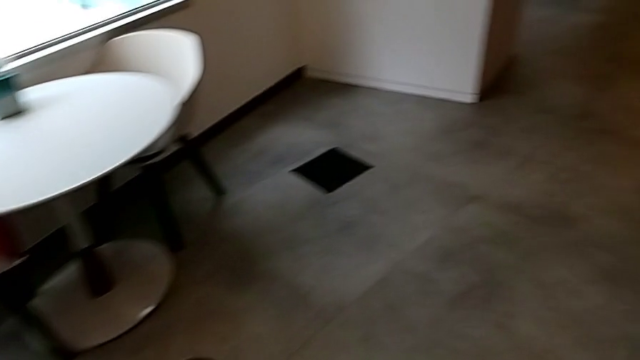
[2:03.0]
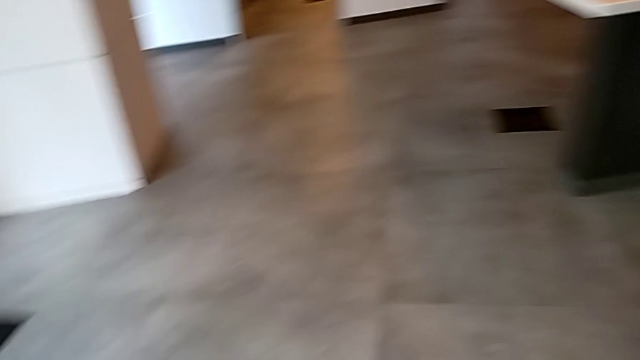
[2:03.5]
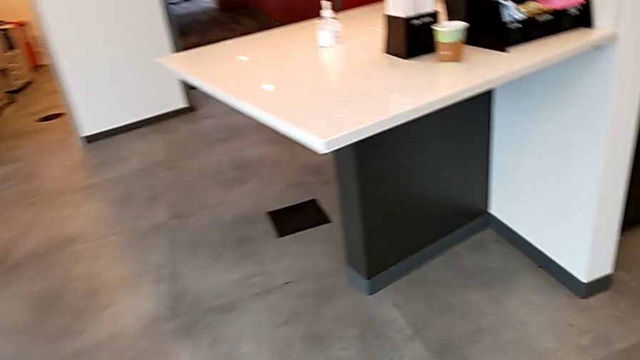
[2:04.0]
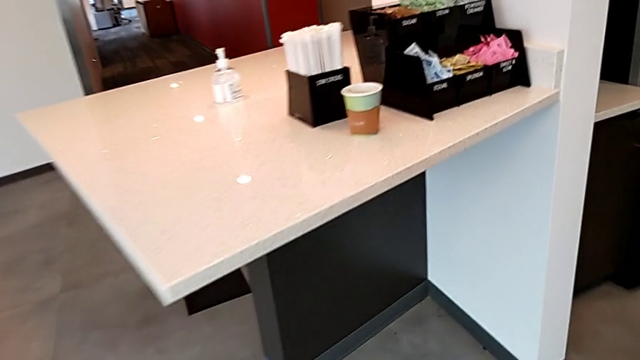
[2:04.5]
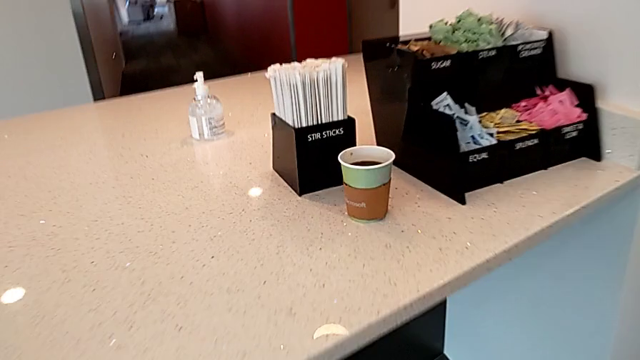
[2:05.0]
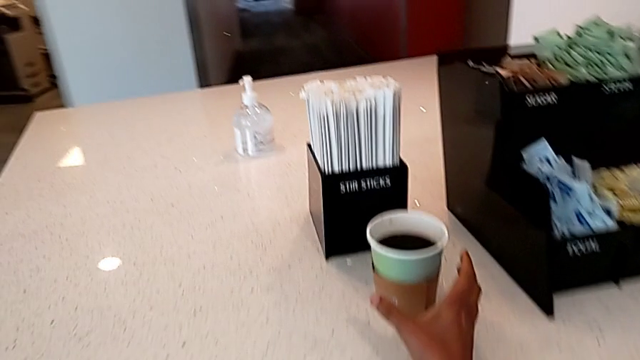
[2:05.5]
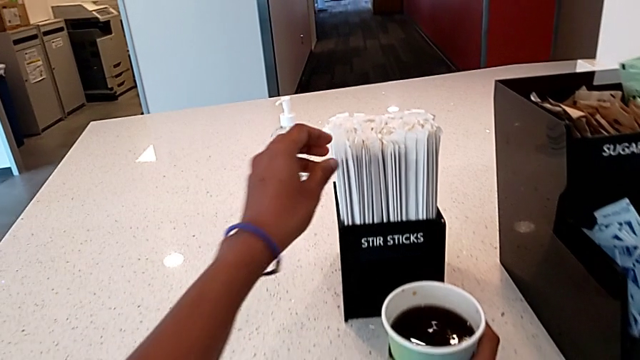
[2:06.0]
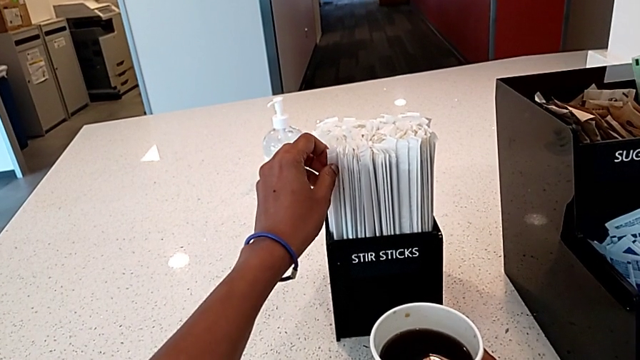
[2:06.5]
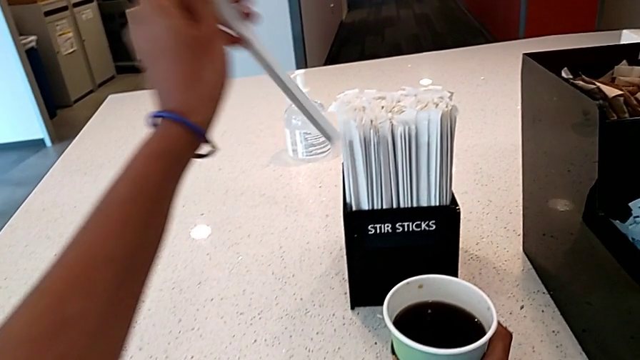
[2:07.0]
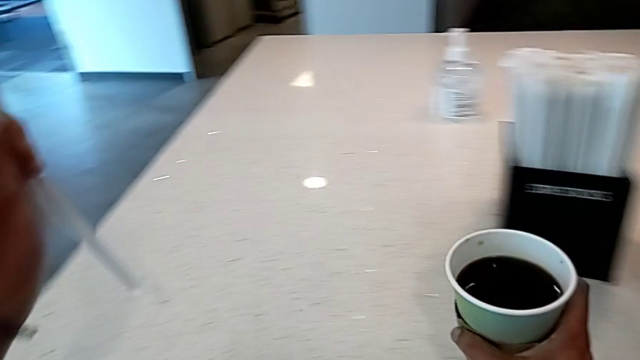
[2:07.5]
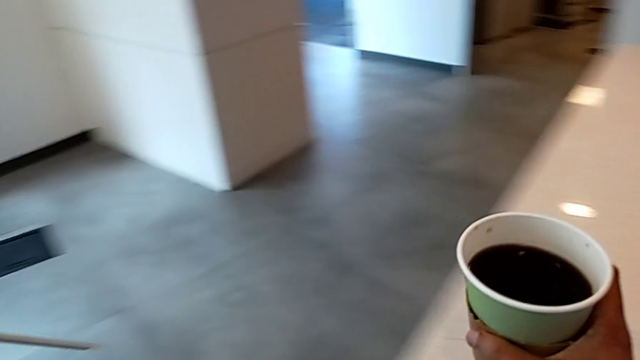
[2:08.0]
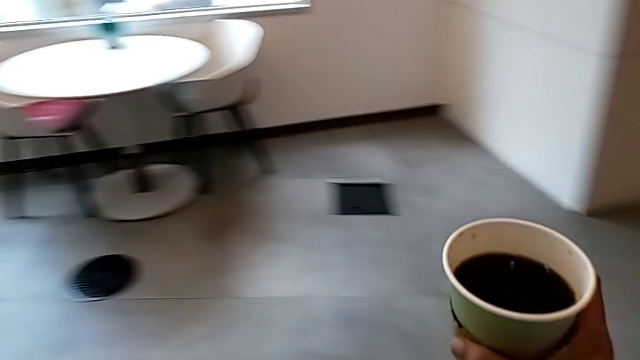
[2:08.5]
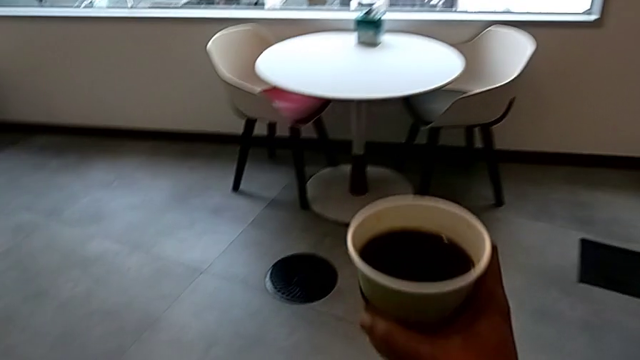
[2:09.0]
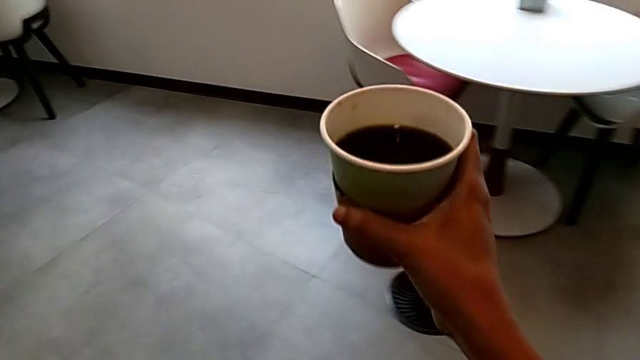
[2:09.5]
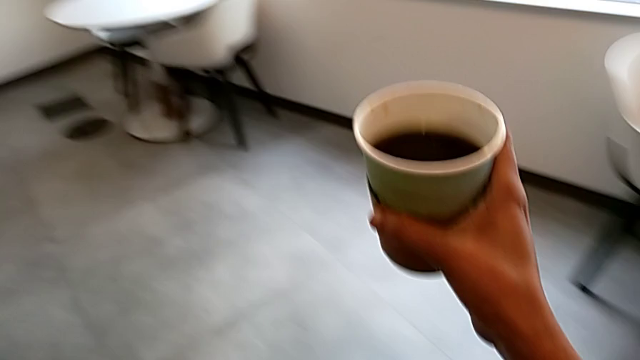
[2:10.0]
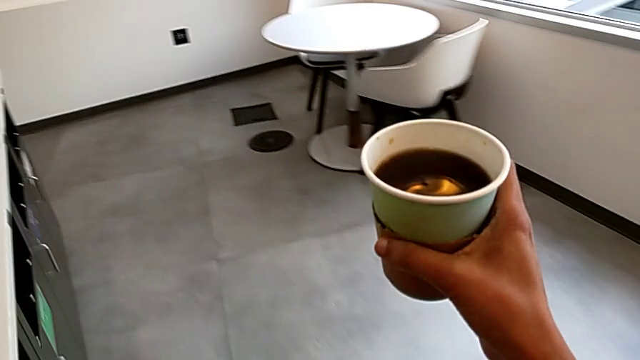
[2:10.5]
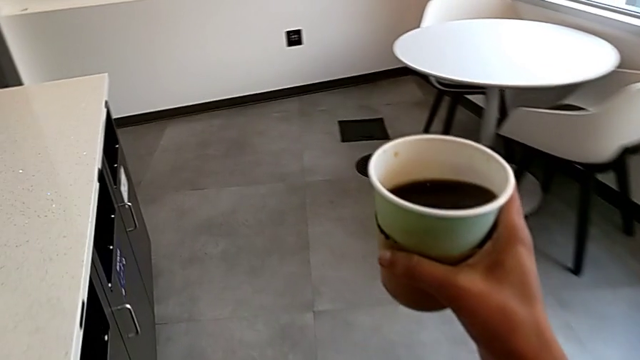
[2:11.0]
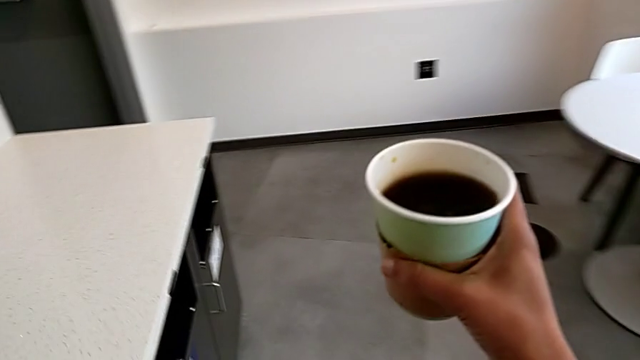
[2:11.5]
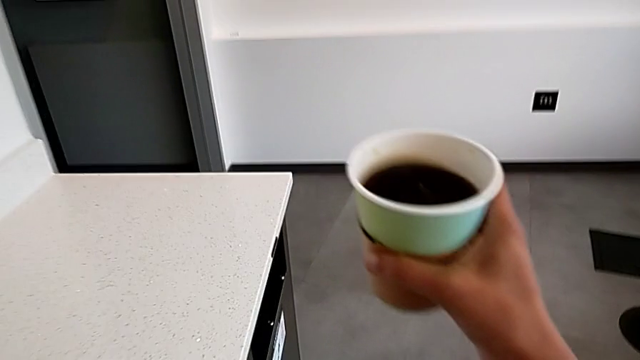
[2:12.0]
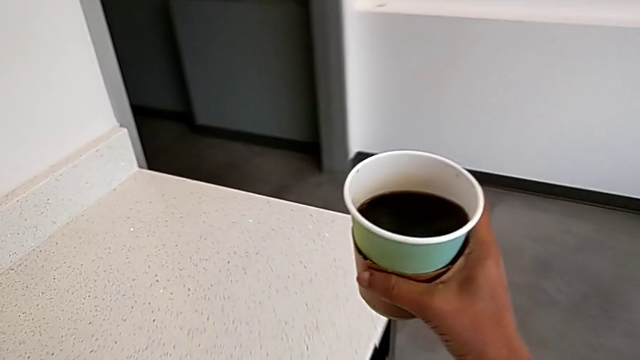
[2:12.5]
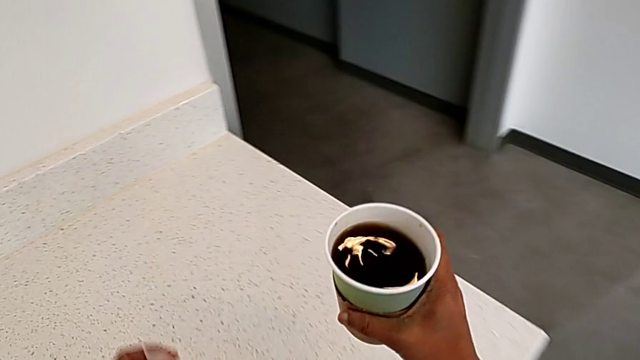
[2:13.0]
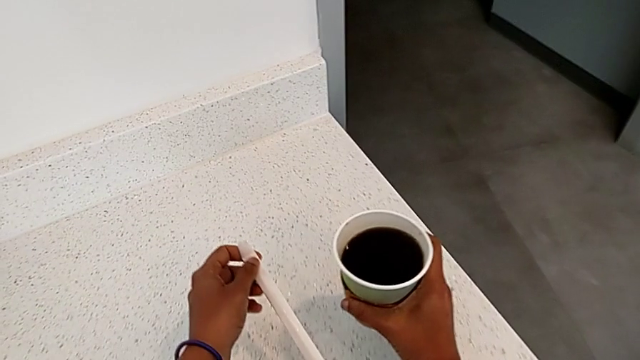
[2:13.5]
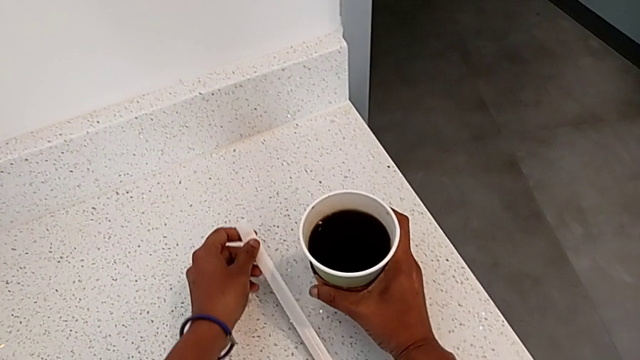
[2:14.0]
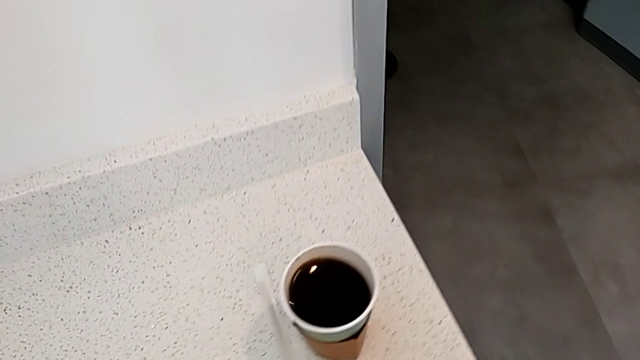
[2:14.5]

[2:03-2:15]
The camera wearer is adding milk to their coffee. They grab the stir stick with the left hand, grab the coffee with the right hand, hold it, place it with the right hand and place the stir stick with the left hand.

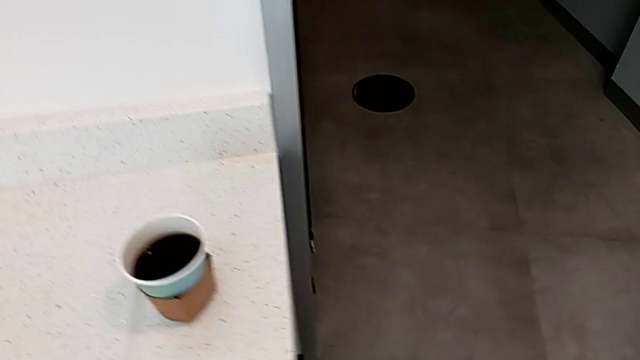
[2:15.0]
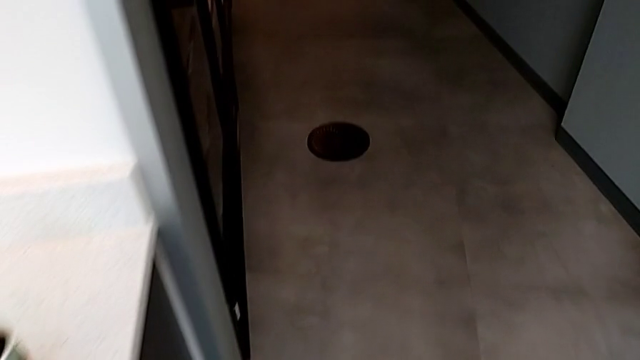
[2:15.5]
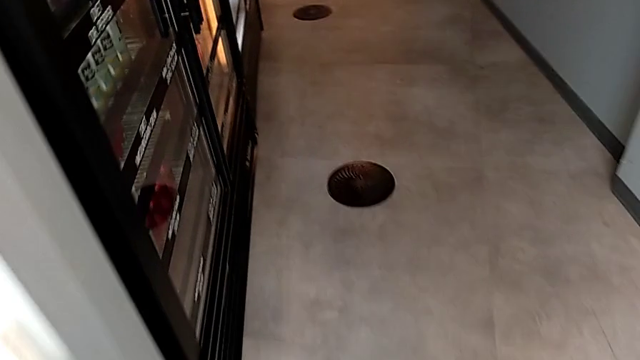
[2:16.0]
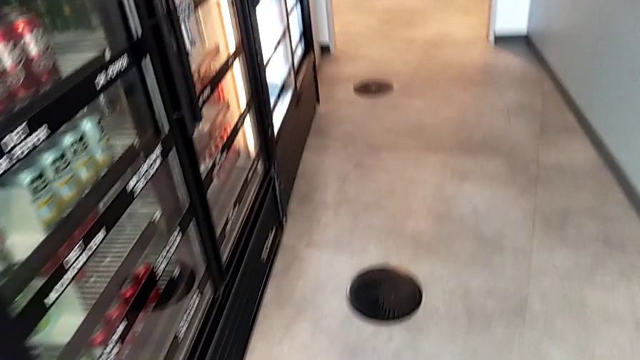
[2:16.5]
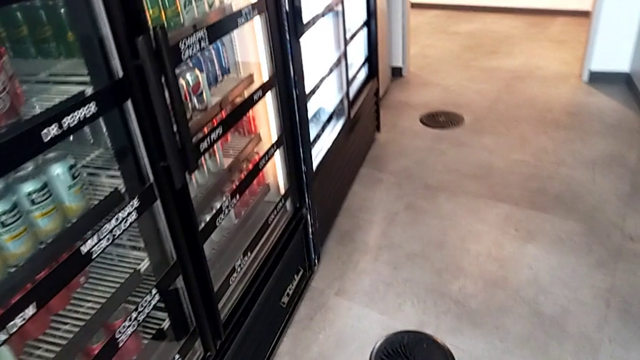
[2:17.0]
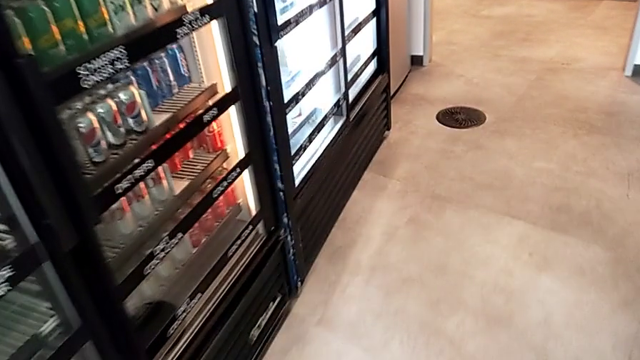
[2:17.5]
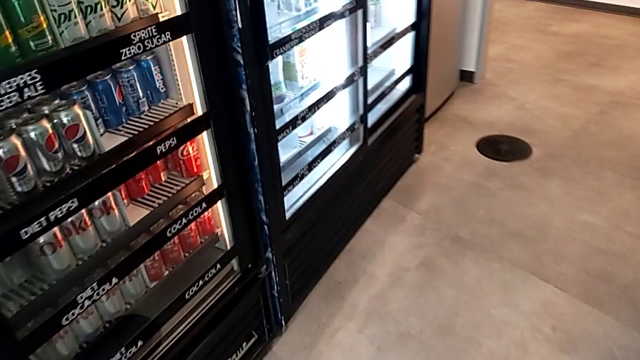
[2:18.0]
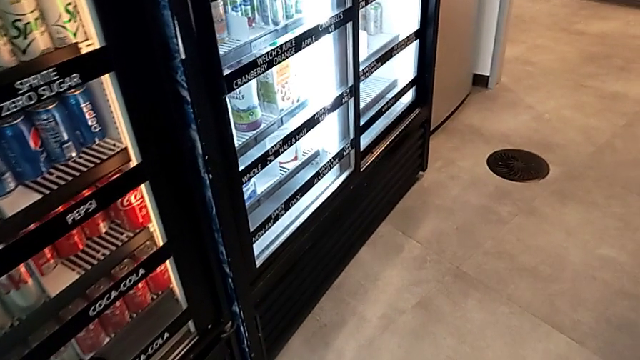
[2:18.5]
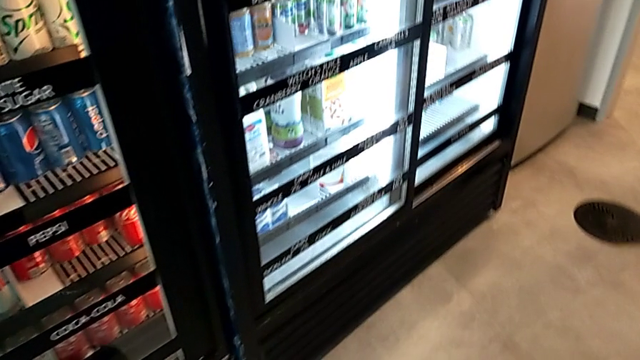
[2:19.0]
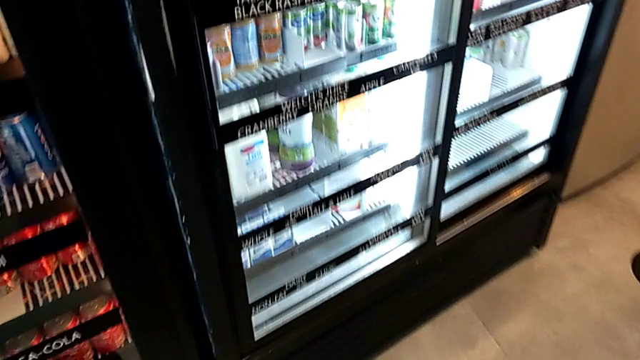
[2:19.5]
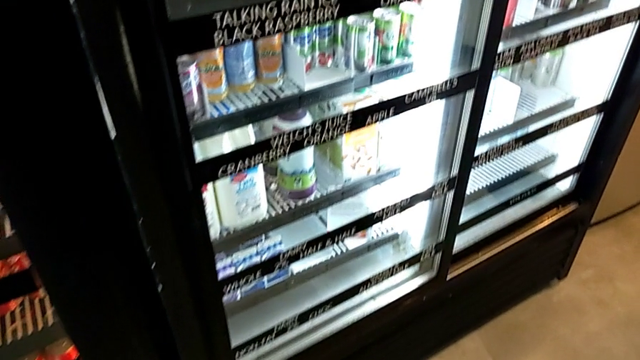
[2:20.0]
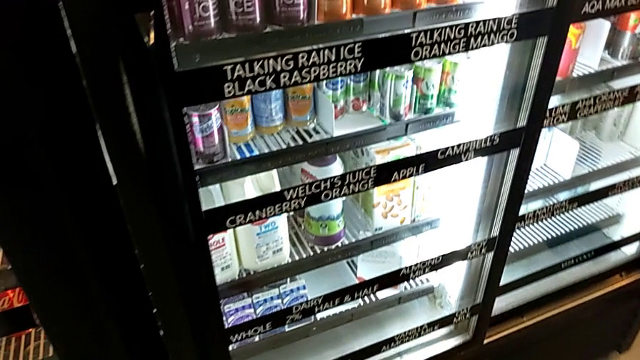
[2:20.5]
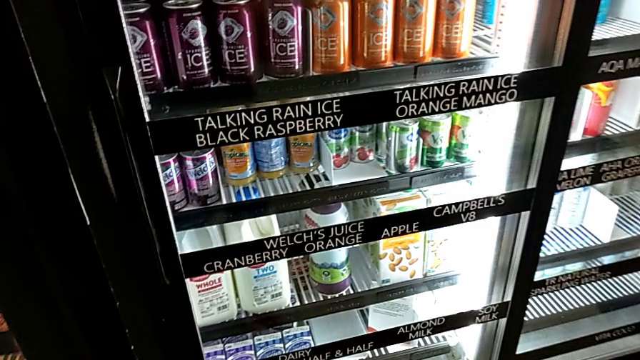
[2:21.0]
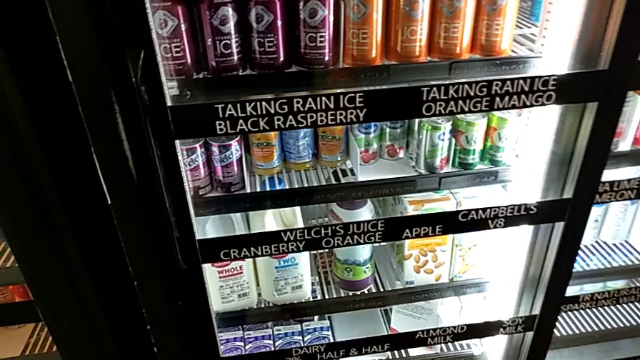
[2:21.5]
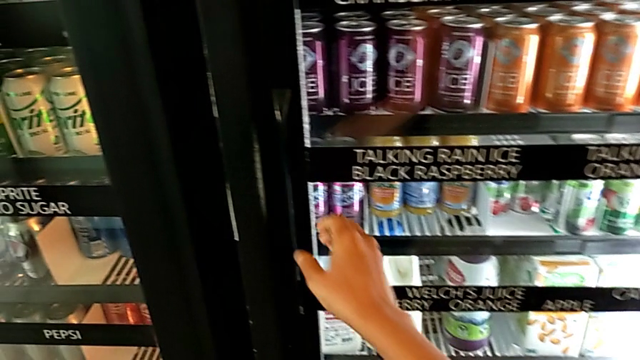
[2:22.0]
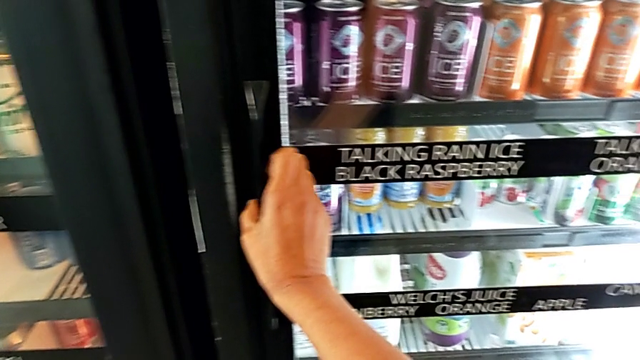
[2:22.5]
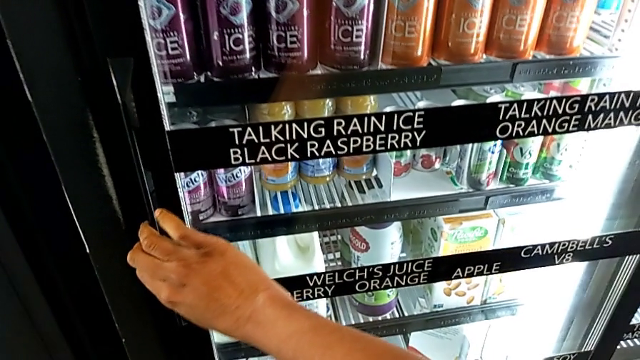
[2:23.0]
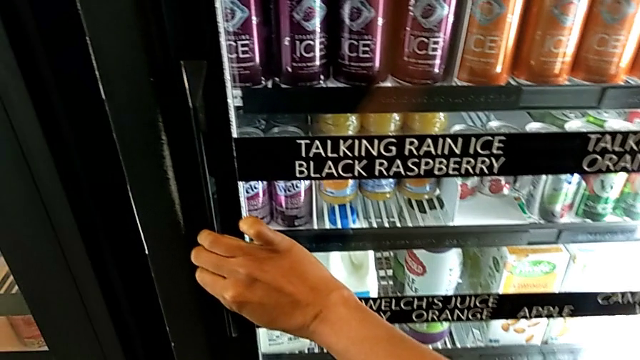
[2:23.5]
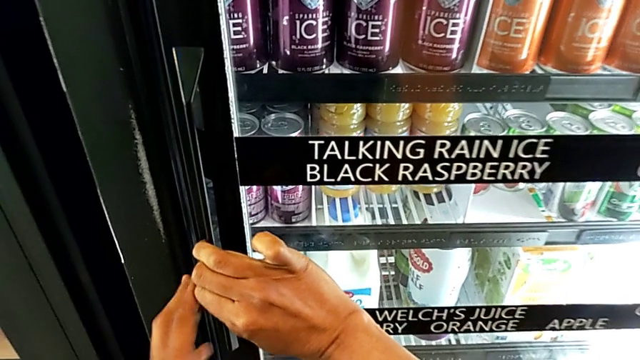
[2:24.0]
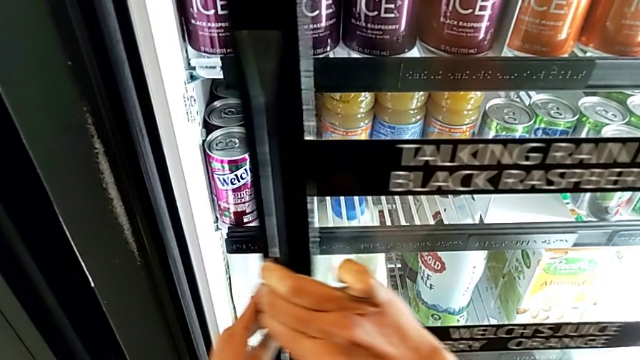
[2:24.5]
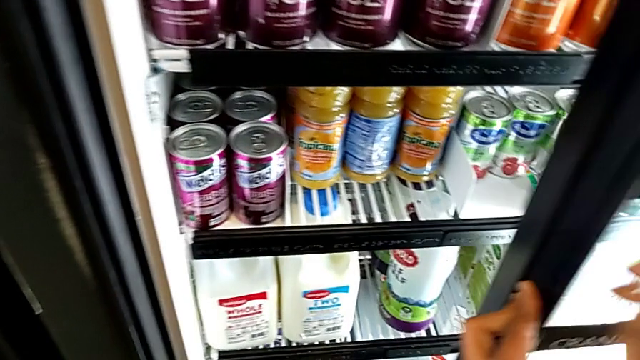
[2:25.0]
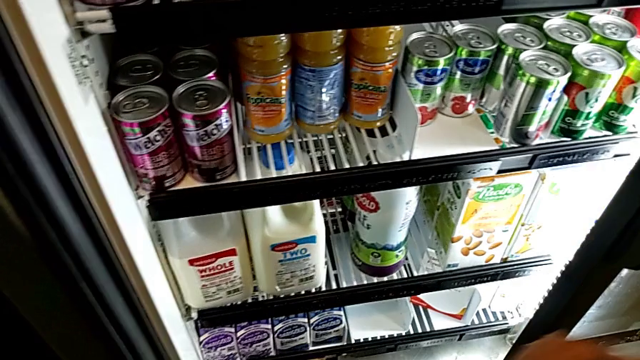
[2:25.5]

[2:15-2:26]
The camera wearer is adding milk to their coffee. They open the fridge.
